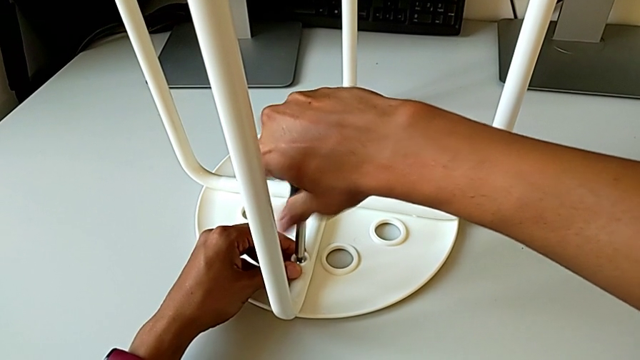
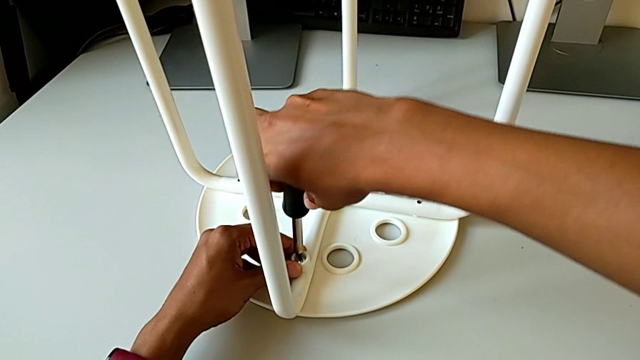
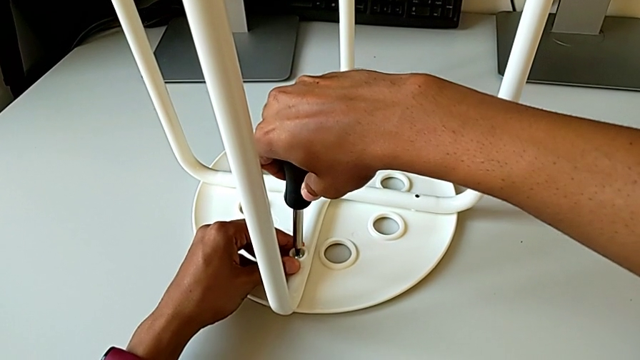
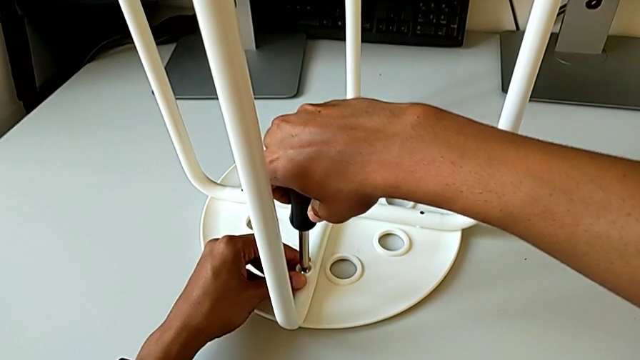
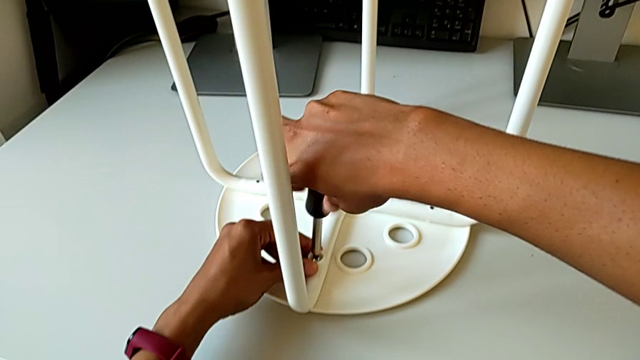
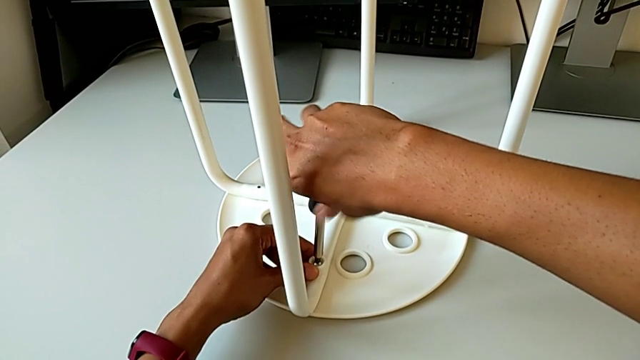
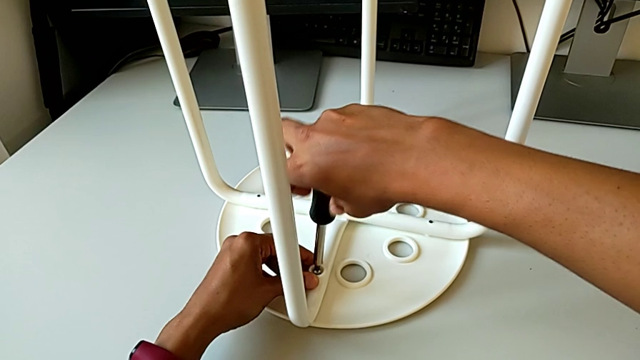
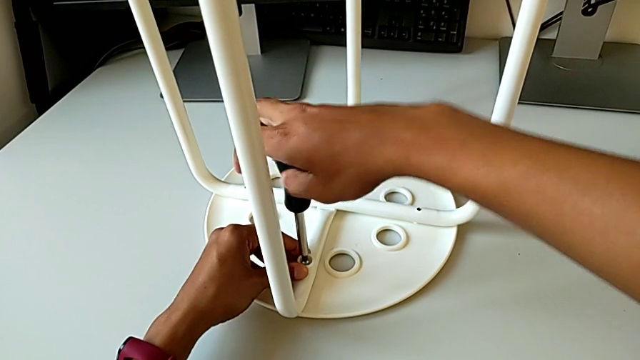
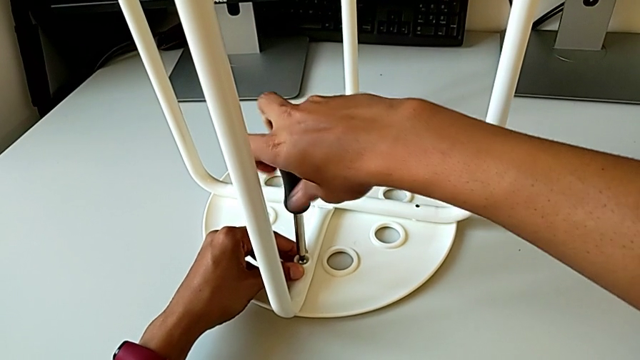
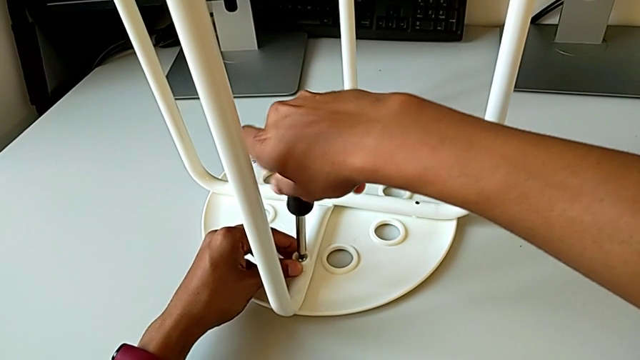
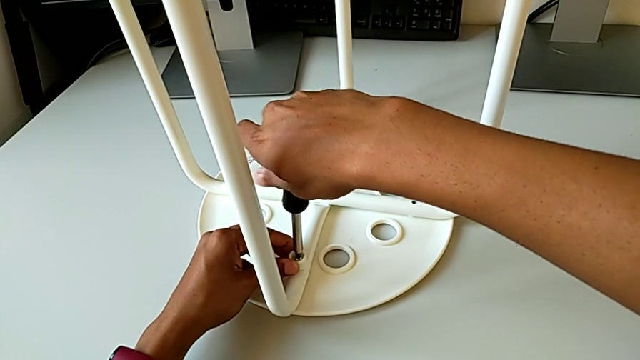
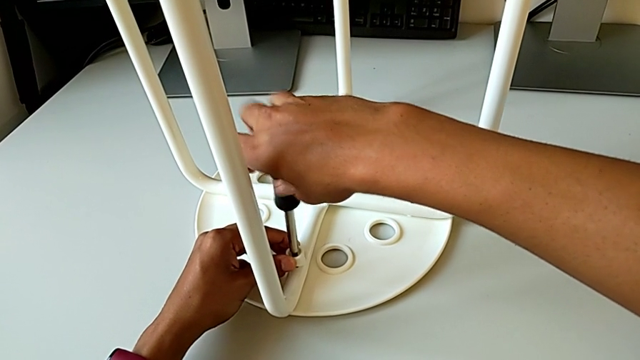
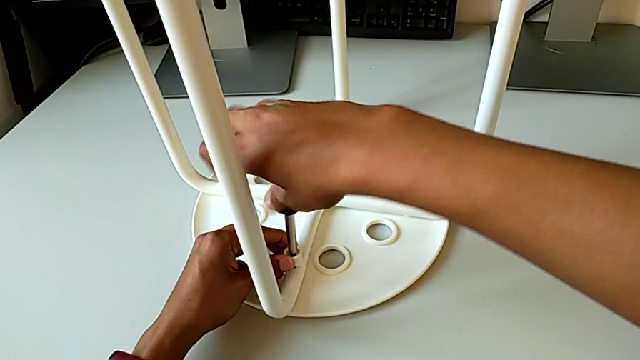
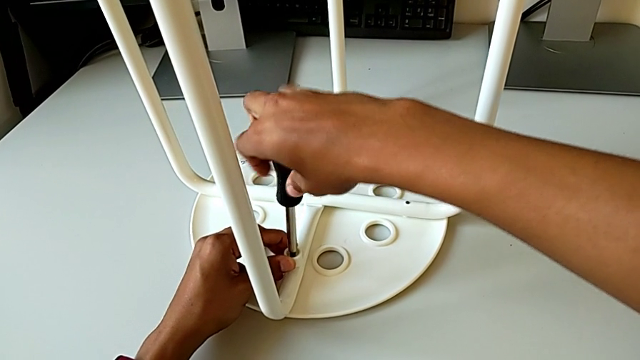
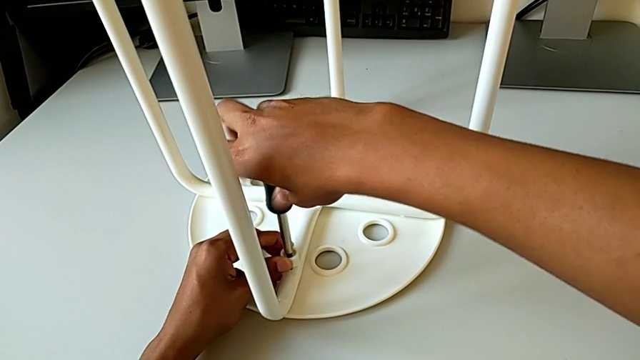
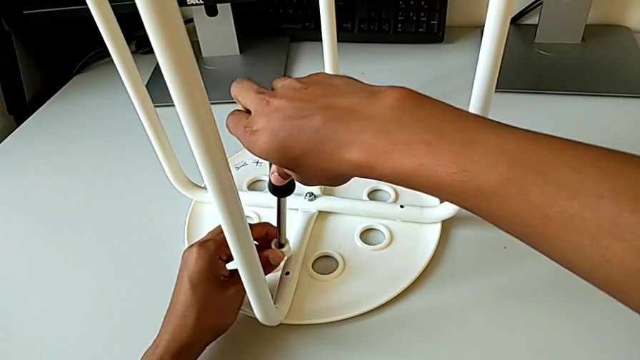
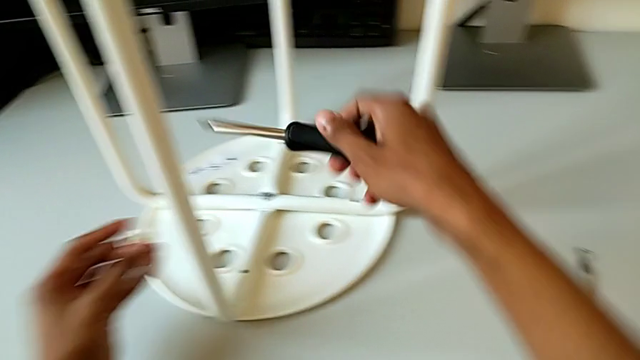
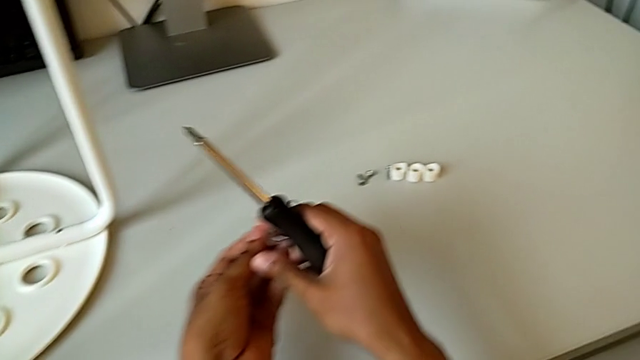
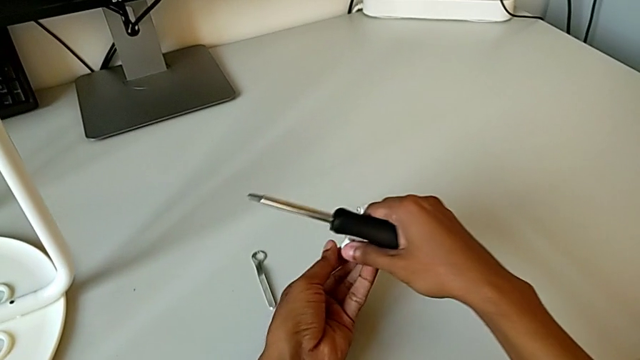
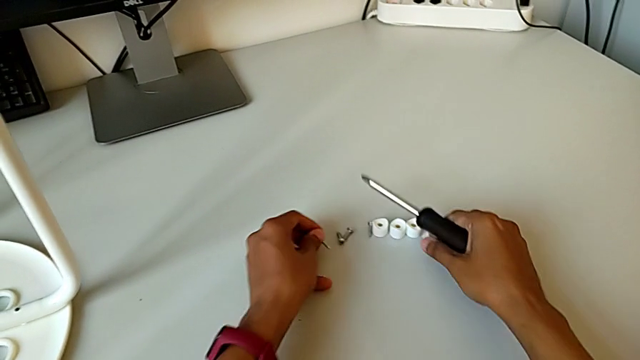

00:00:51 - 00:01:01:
The camera wearer is disassembling the screws. They keep unscrewing the fourth screw with the right hand, withdraw the fourth washer, disassemble the fourth screw and place it.

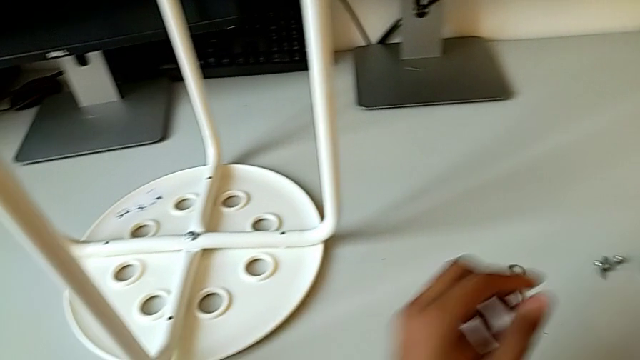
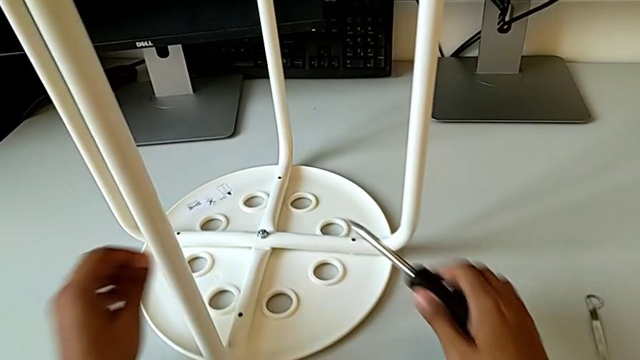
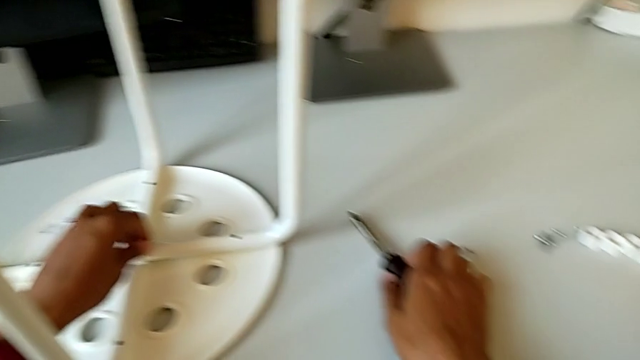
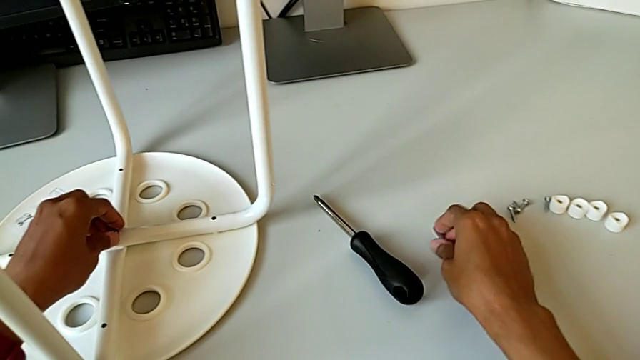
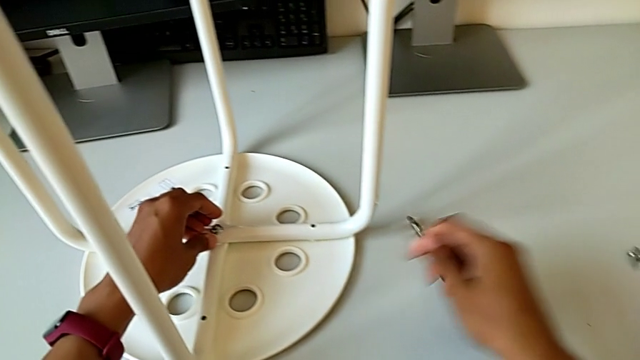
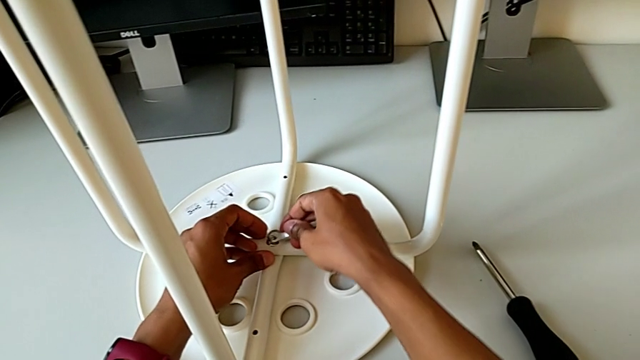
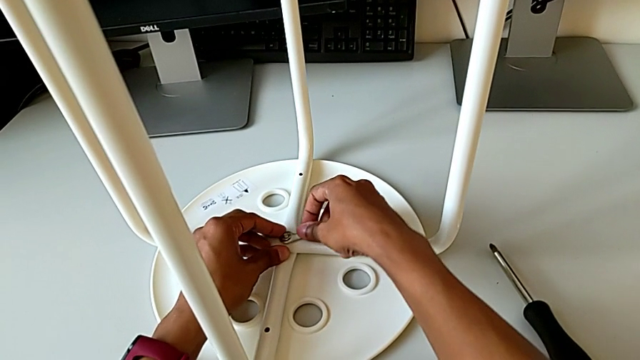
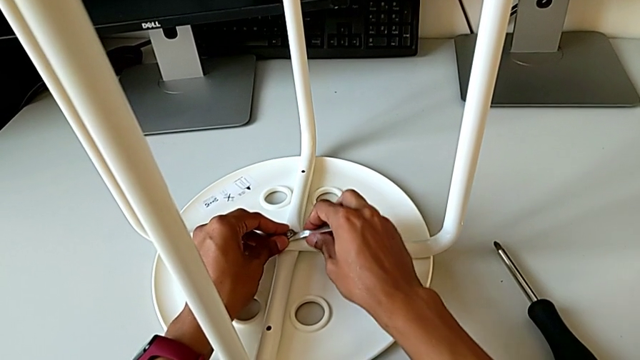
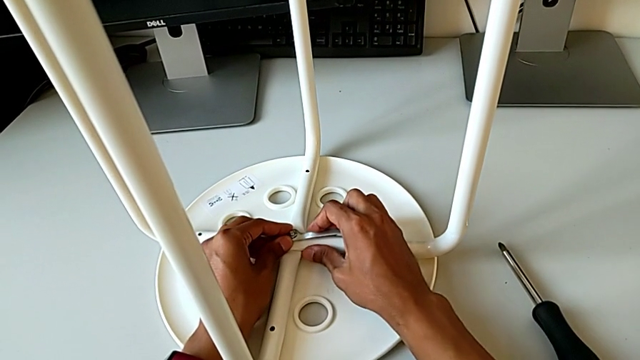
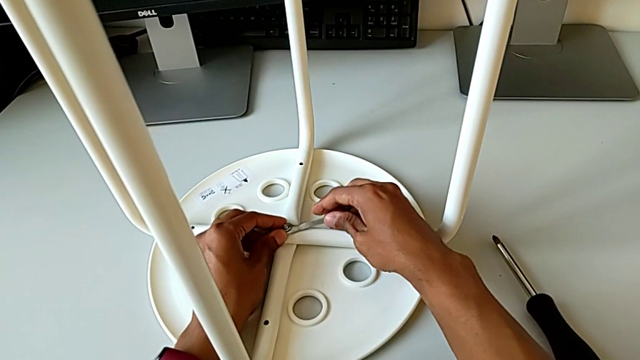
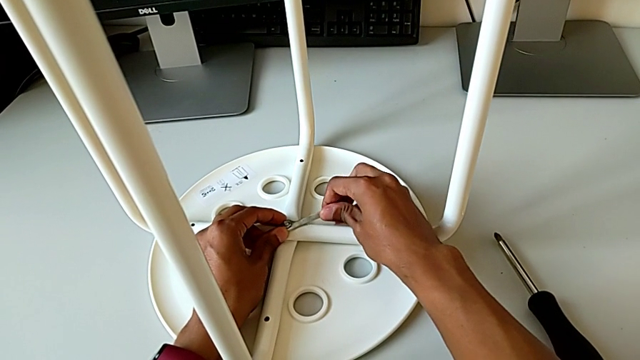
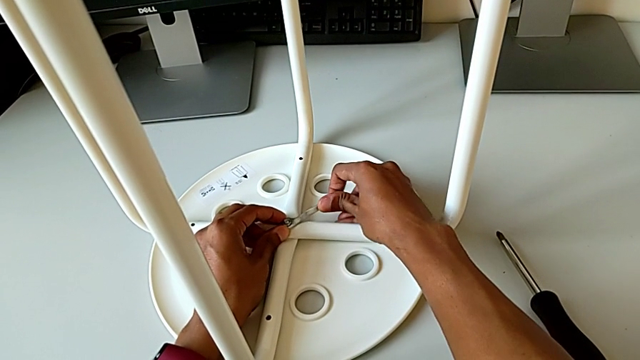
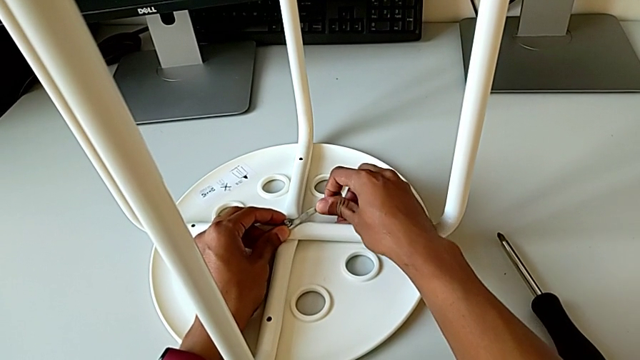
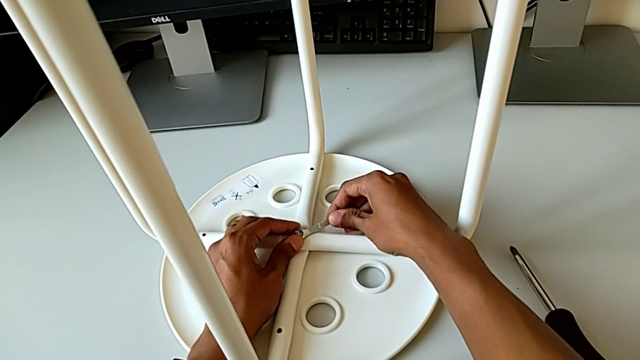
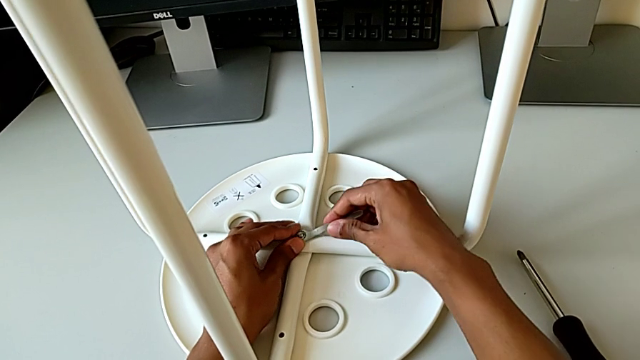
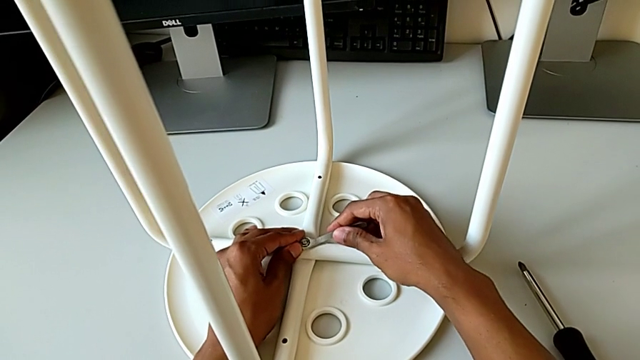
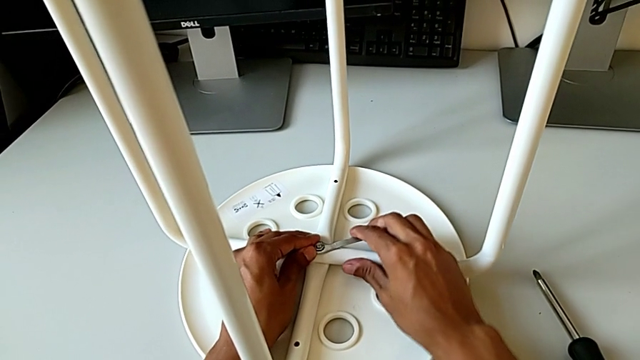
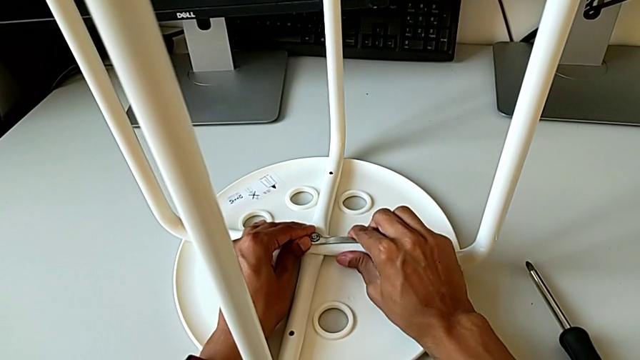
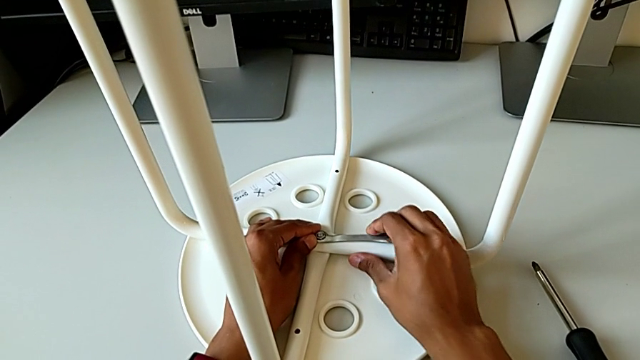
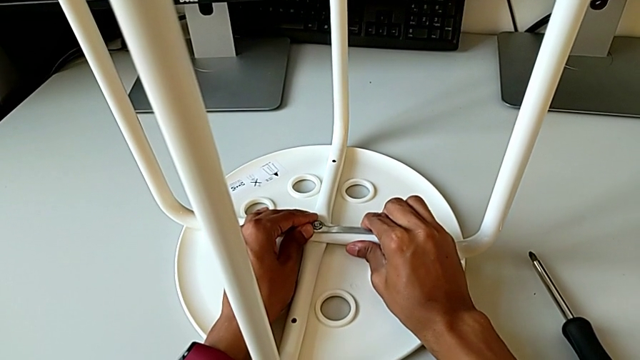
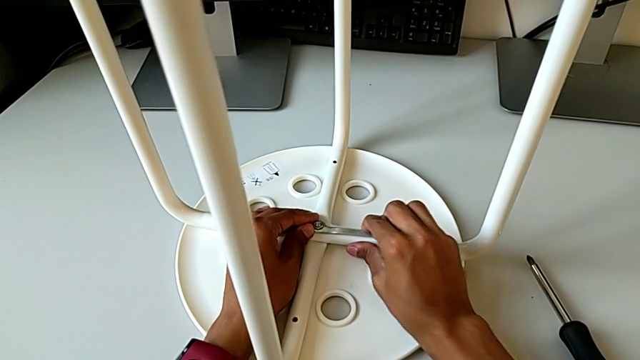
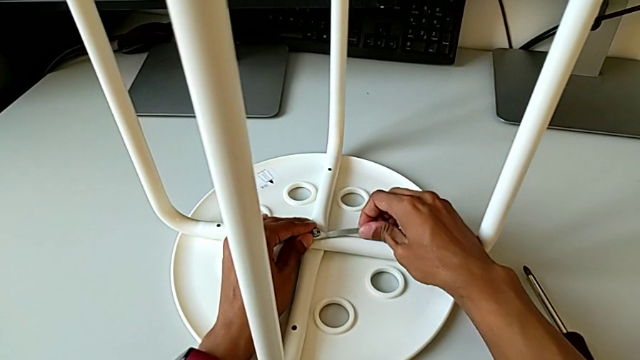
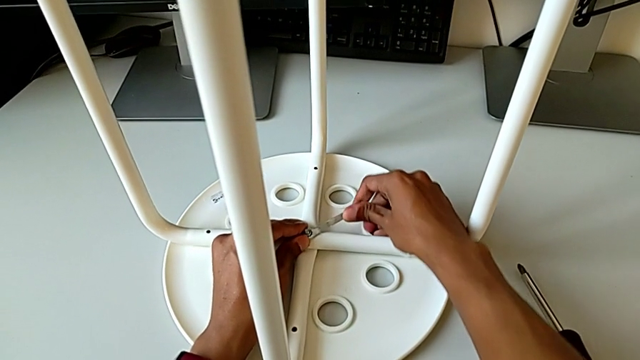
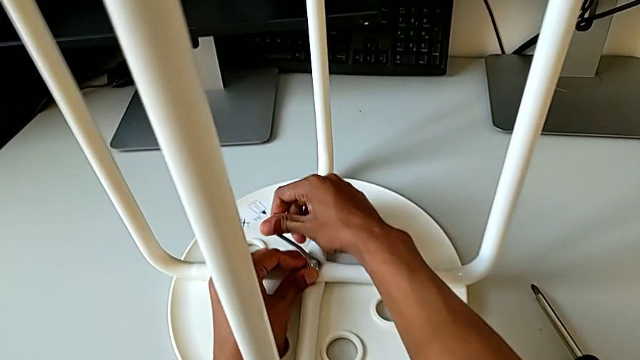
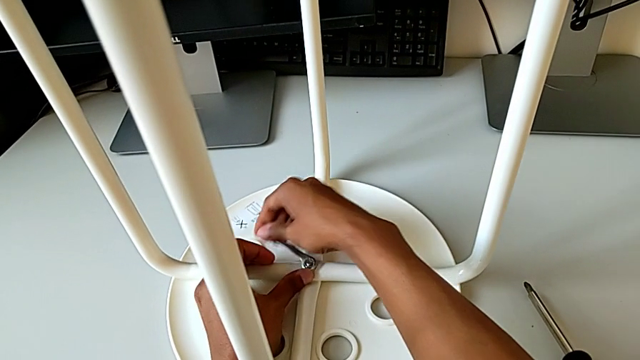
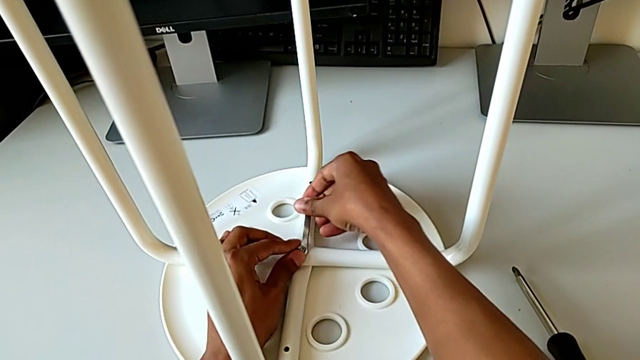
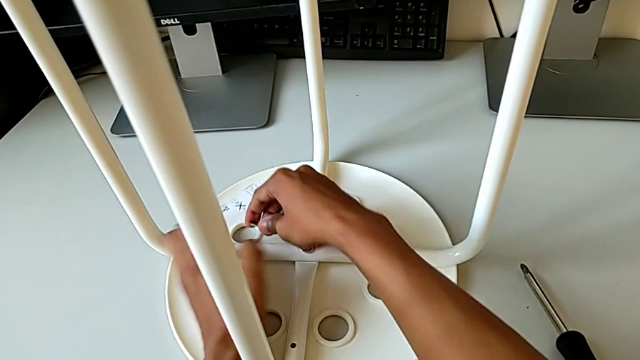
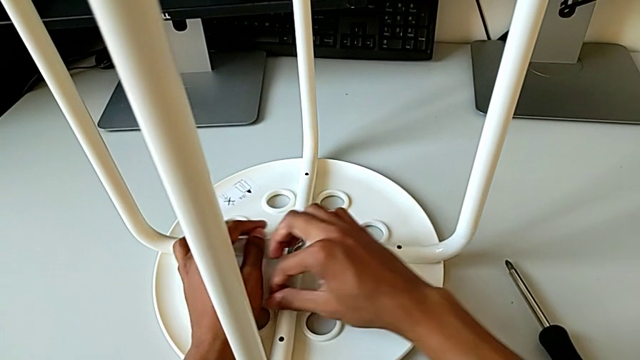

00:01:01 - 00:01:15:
The camera wearer is disassembling the screws. They place the screwdriver, grab the hexagonal wrench, all with the right hand, insert the hexagonal wrench and unscrew the middle hex nut with the right hand.
